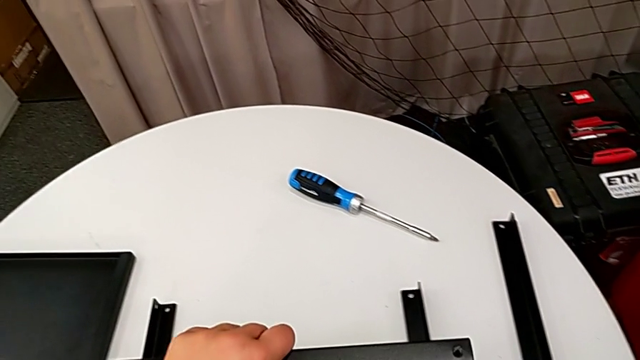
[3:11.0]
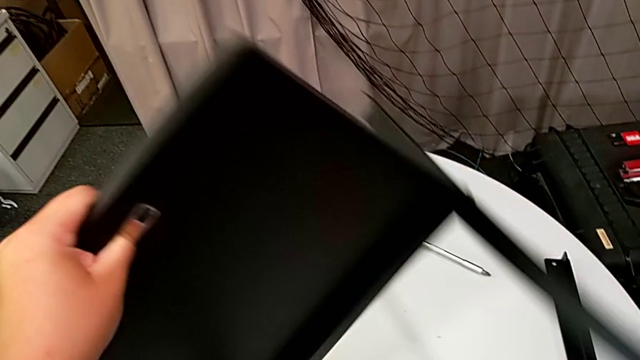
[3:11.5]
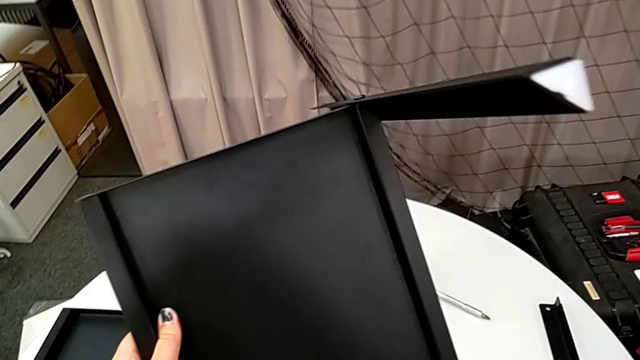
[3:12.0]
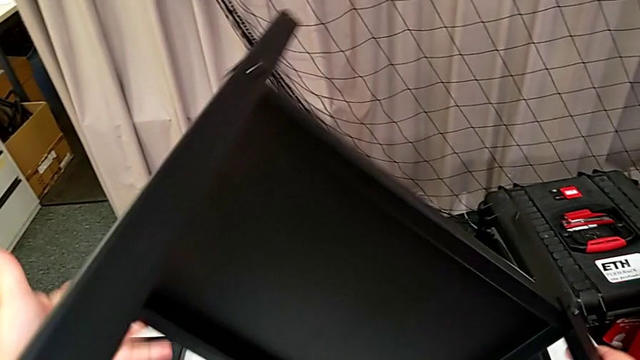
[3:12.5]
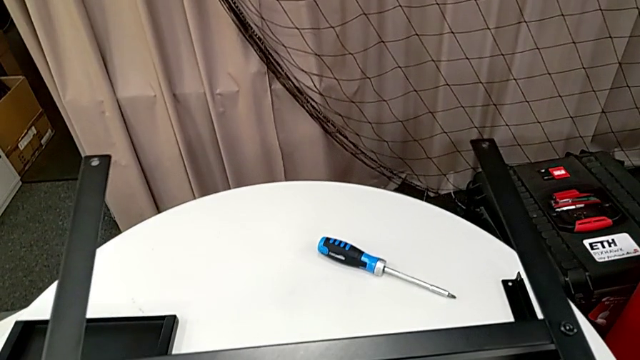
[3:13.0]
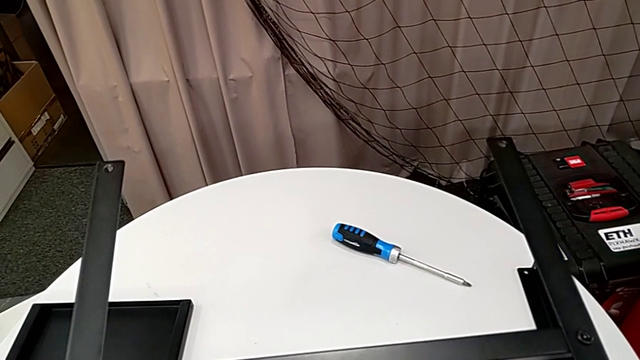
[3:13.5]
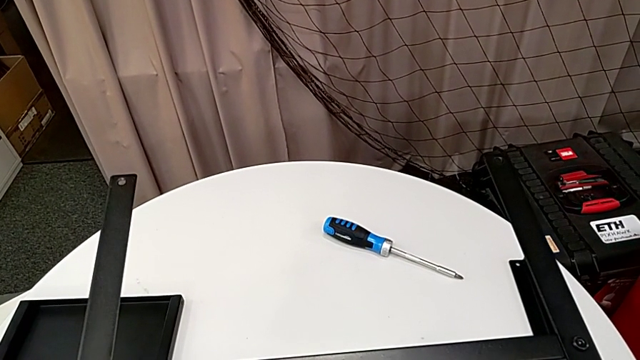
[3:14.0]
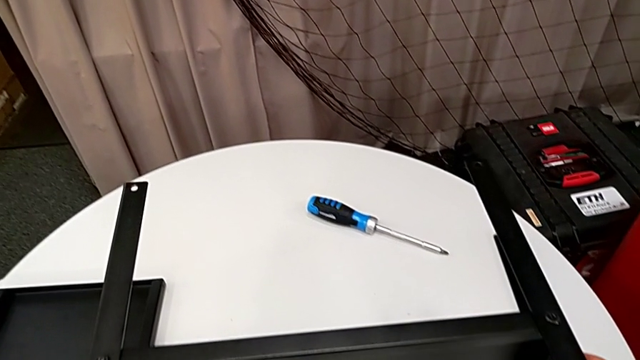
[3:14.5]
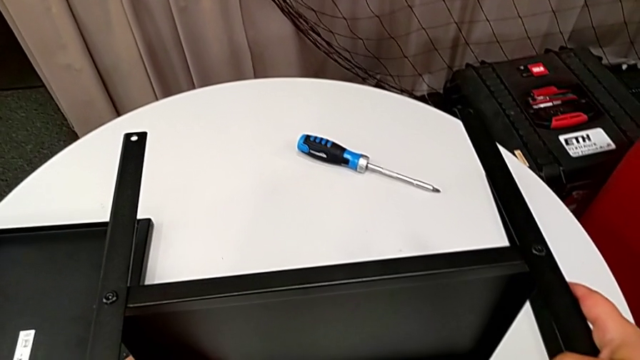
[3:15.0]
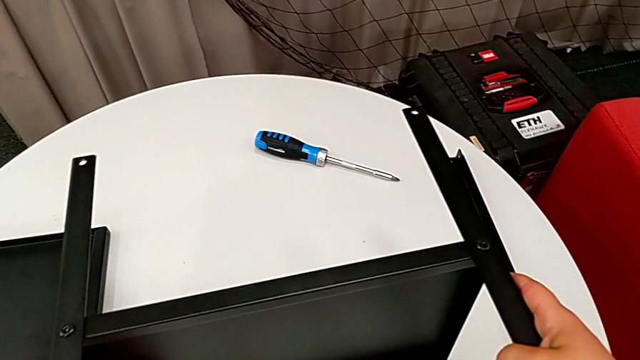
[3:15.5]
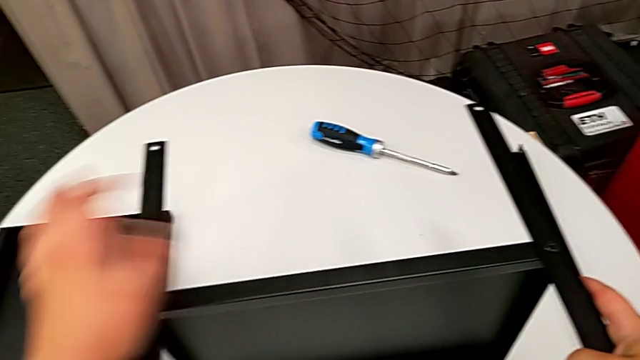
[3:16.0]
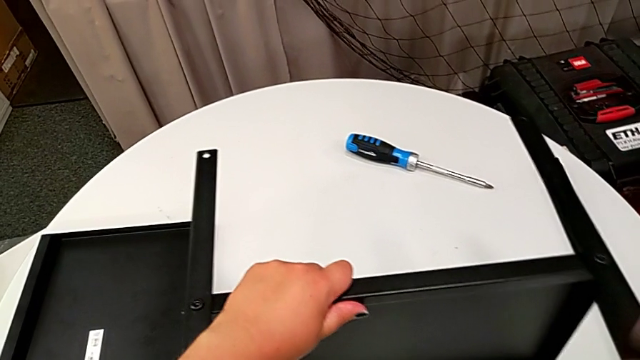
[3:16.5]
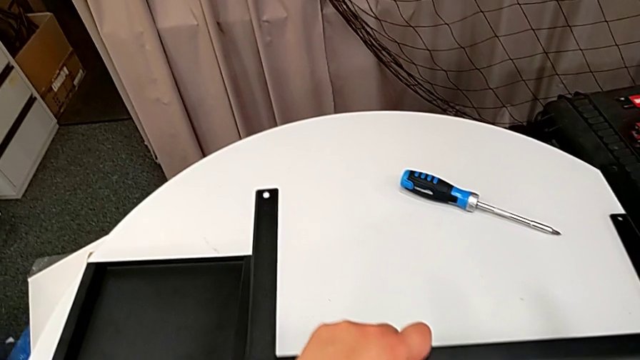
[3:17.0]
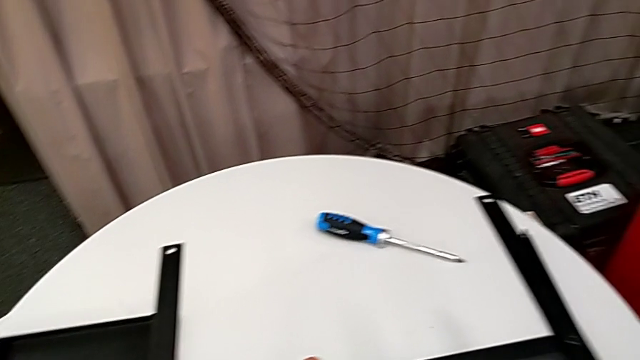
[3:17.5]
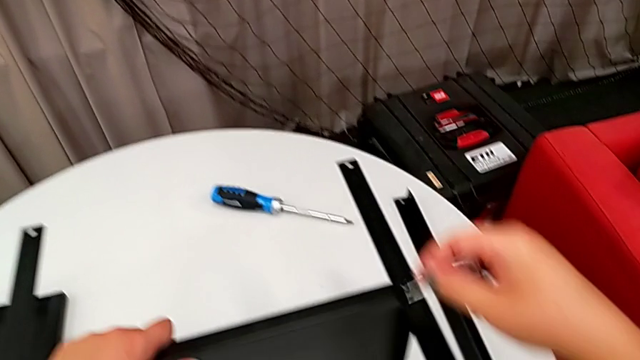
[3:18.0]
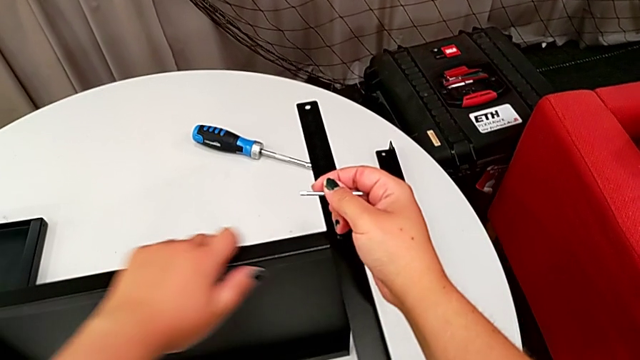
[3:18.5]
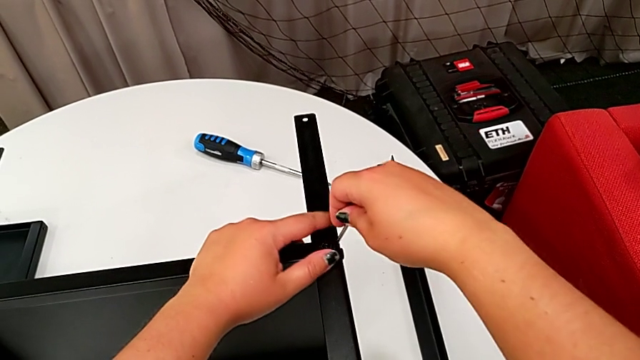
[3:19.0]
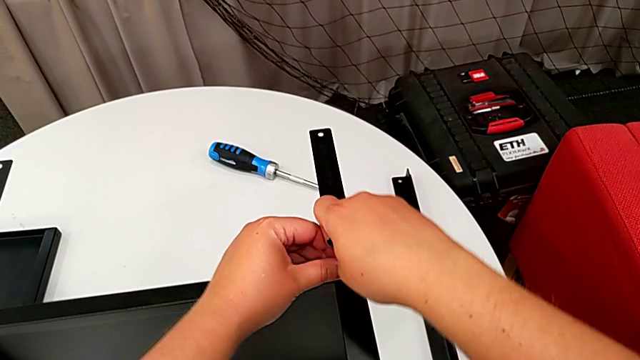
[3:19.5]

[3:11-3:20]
The camera wearer is disassembling the third leg. They rotate the nightstand, place it, approach the hex socket head and insert the Allen wrench.

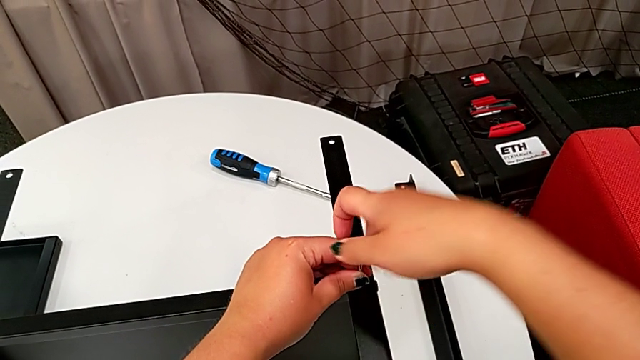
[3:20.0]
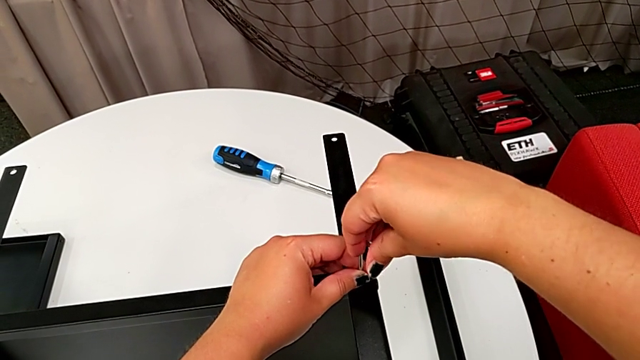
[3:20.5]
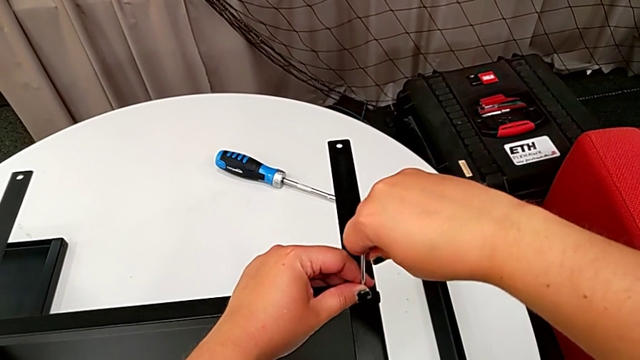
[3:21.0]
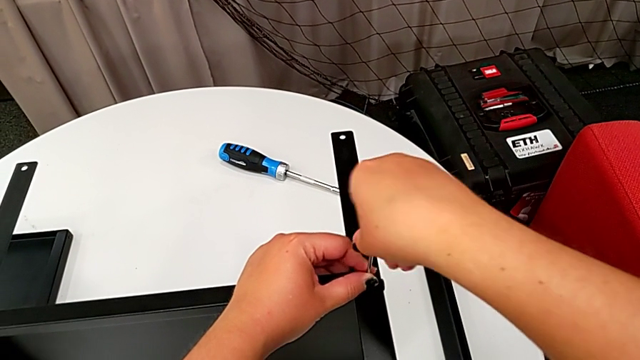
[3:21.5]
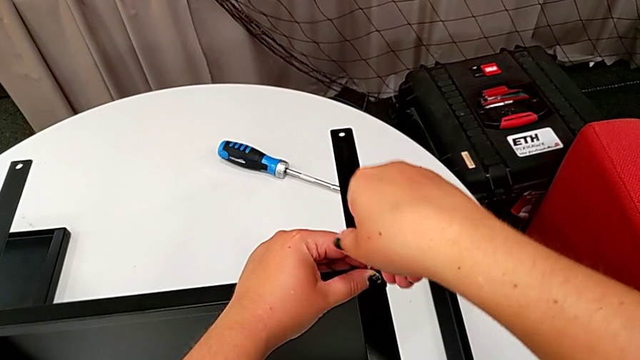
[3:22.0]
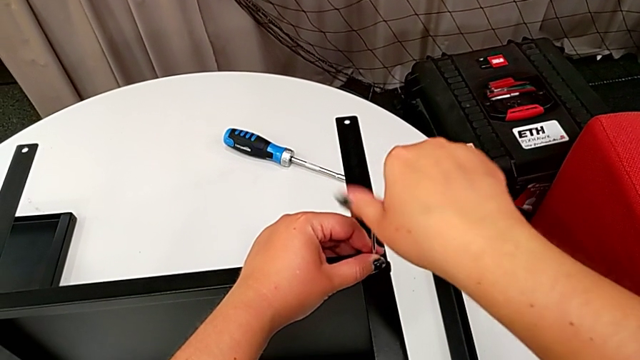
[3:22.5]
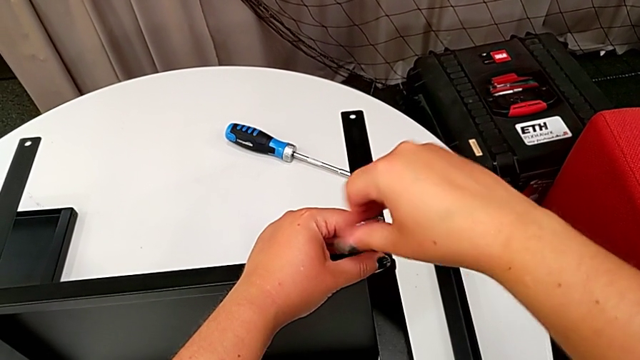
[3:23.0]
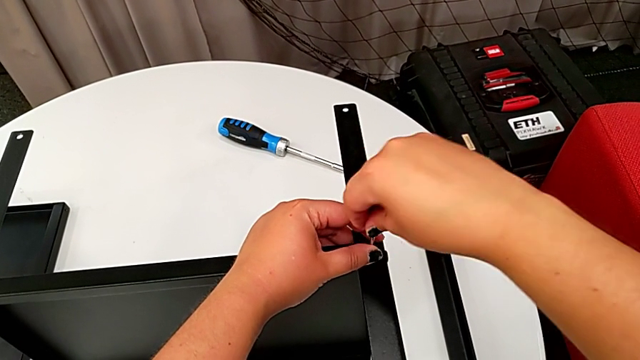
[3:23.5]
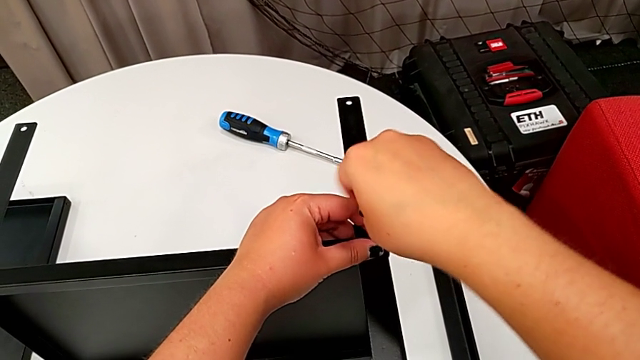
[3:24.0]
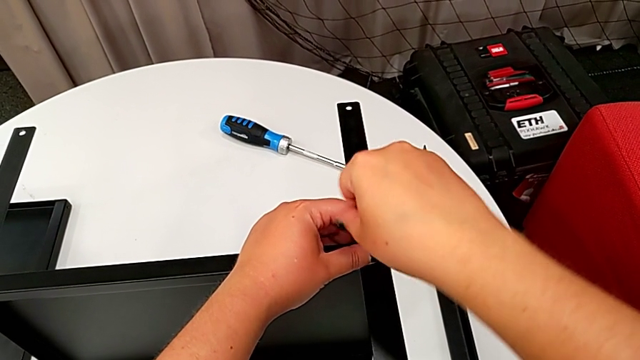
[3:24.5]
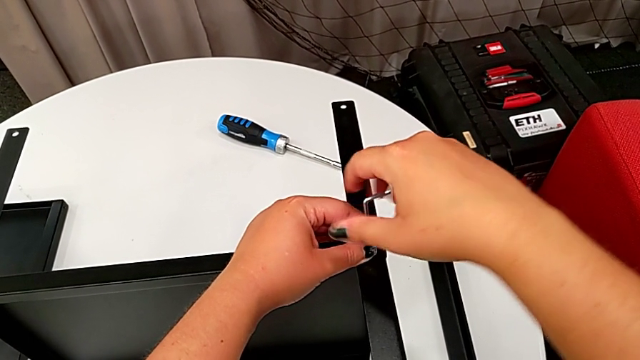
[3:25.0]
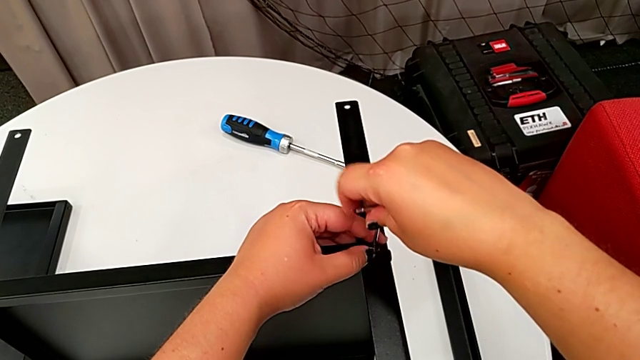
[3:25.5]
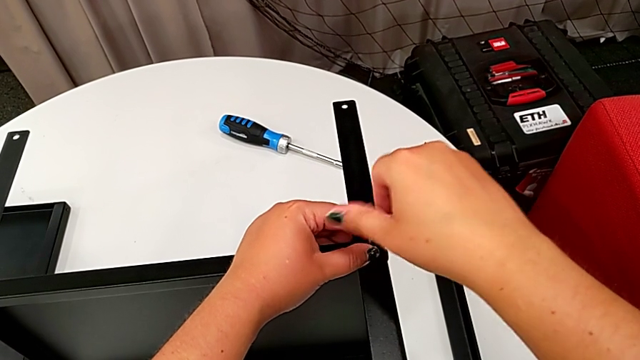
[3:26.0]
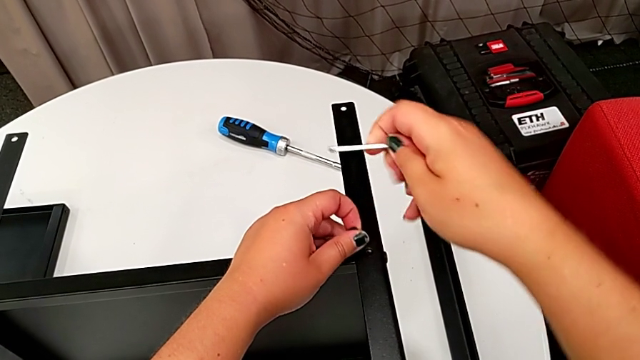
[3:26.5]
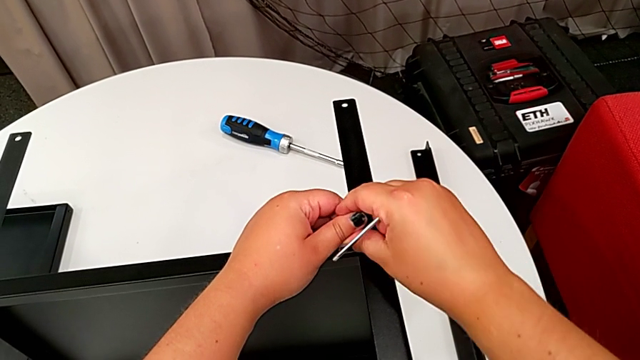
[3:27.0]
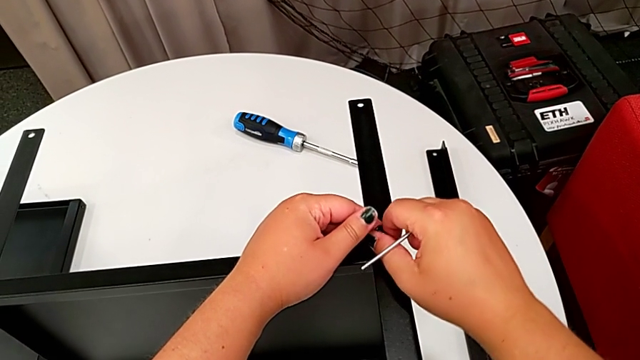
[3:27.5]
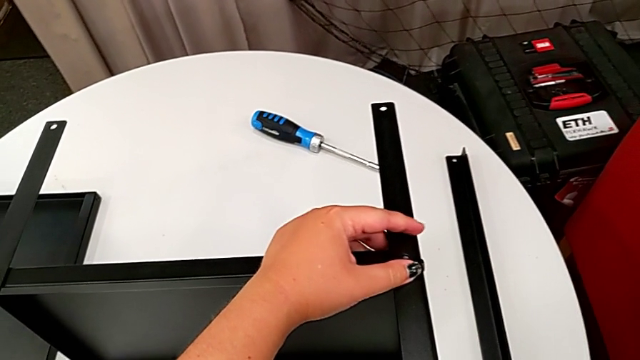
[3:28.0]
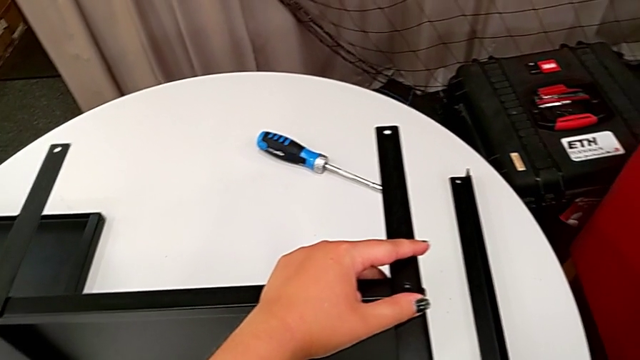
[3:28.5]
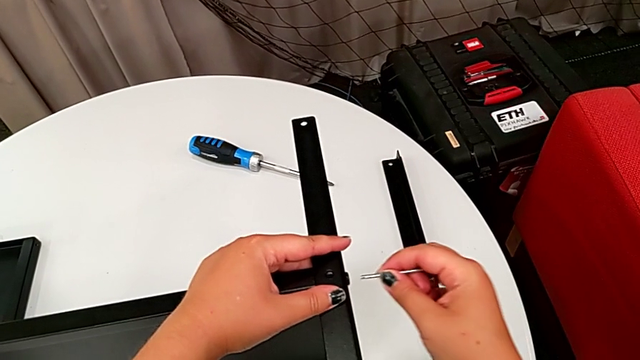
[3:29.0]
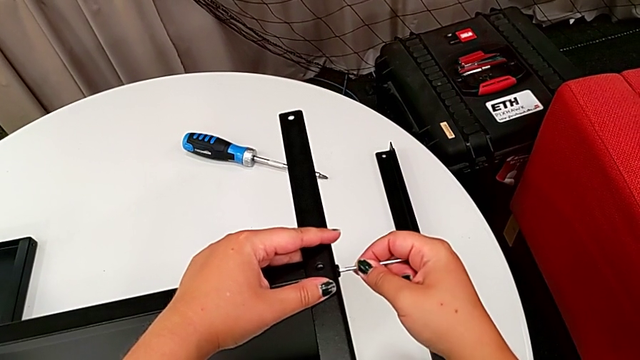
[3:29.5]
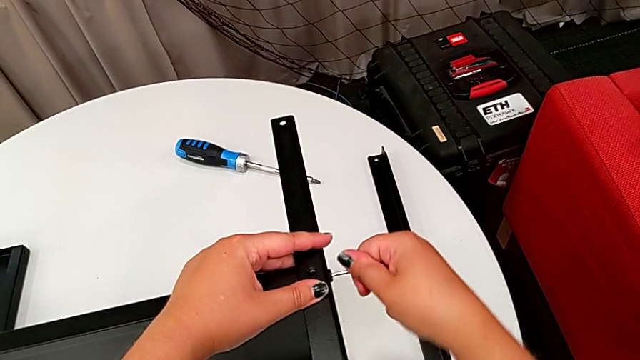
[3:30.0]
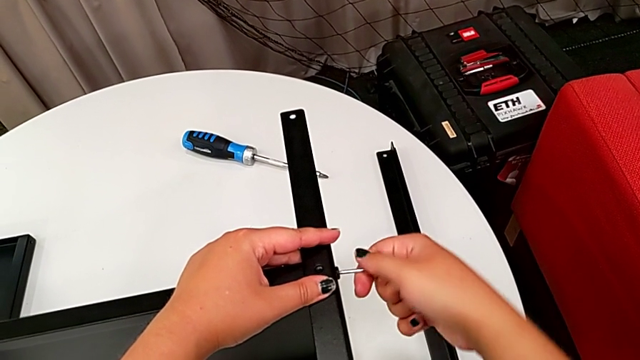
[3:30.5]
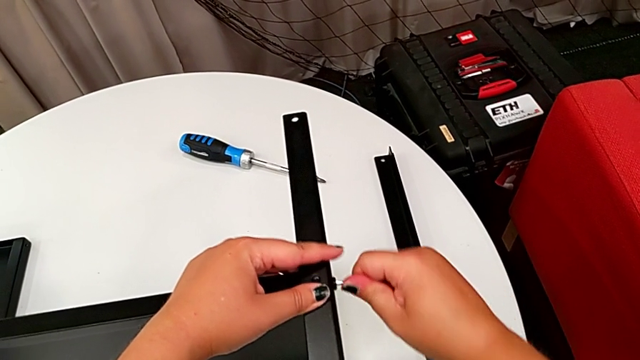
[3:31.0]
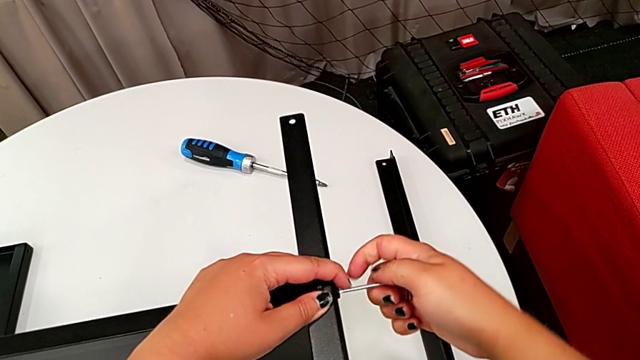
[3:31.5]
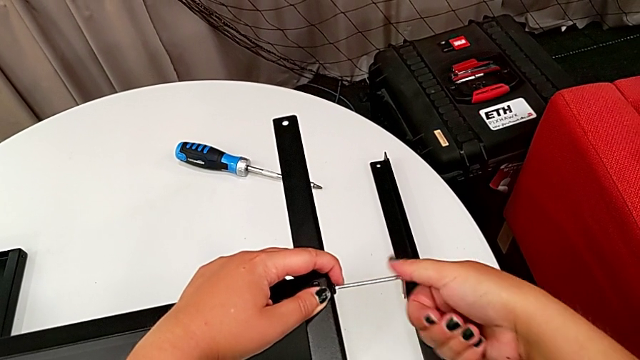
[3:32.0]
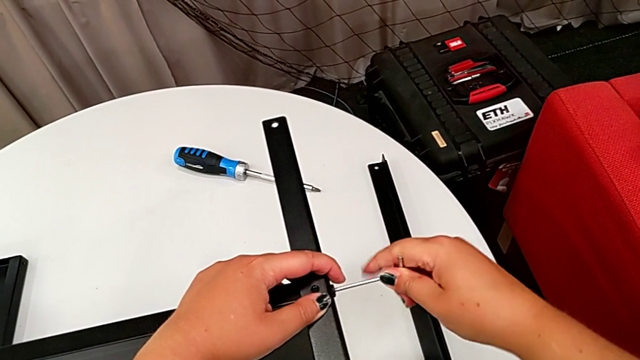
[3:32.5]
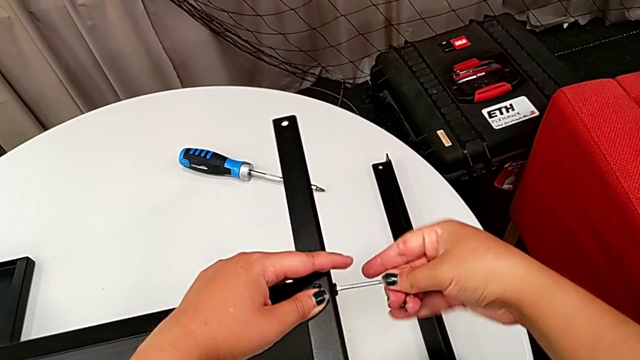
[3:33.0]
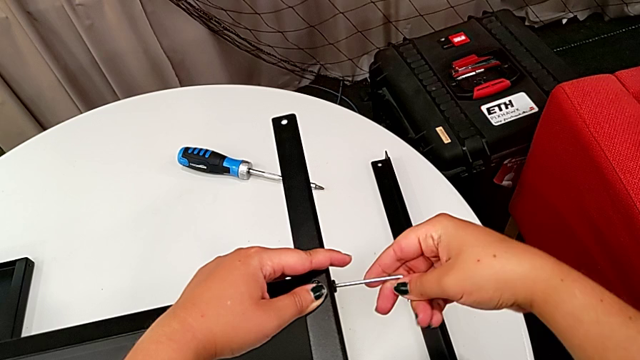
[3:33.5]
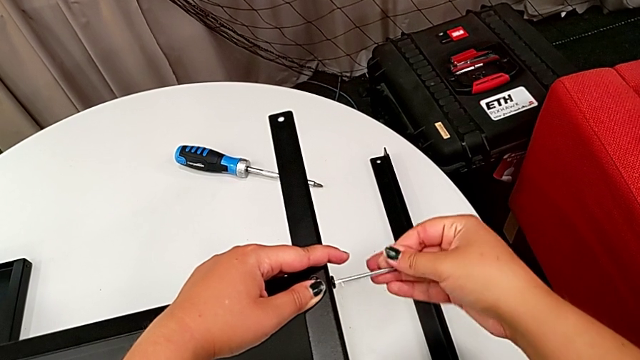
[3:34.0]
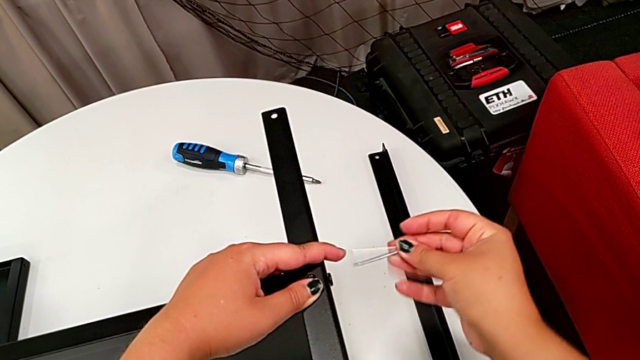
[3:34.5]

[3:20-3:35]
The camera wearer is disassembling the third leg. They unscrew the hex socket head, withdraw the Allen wrench, disassemble the hex socket head, place it, insert the Allen wrench, unscrew the hex socket head and withdraw the Allen wrench.
